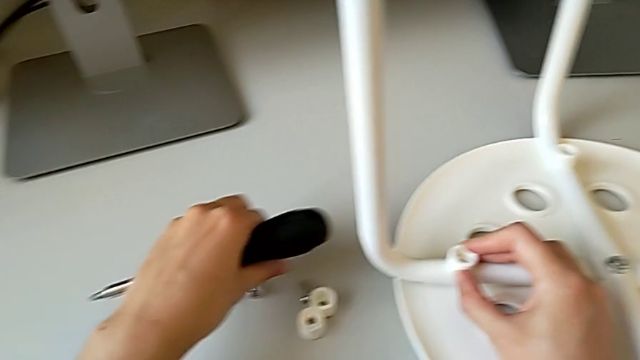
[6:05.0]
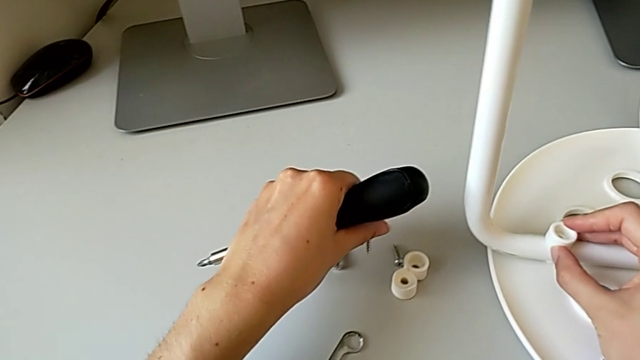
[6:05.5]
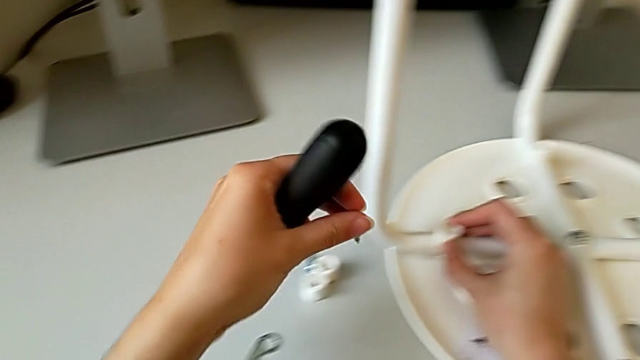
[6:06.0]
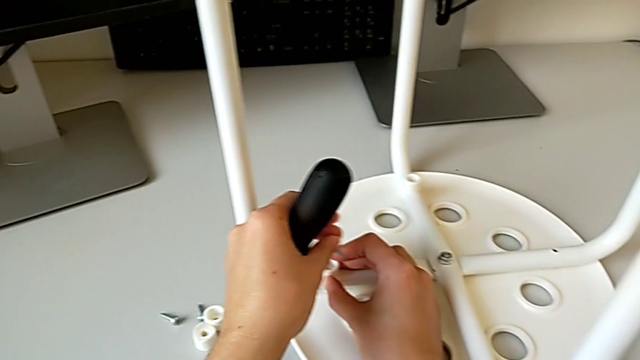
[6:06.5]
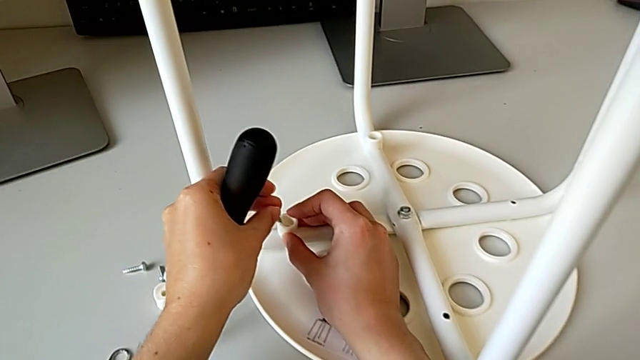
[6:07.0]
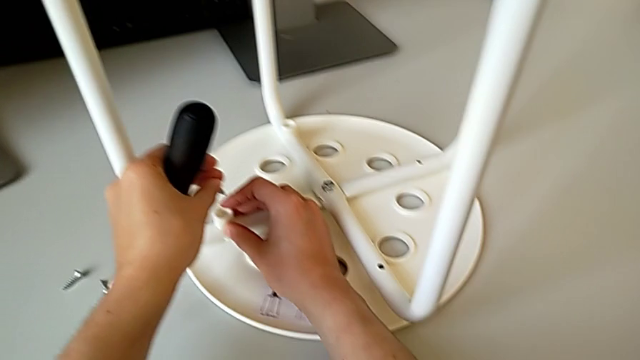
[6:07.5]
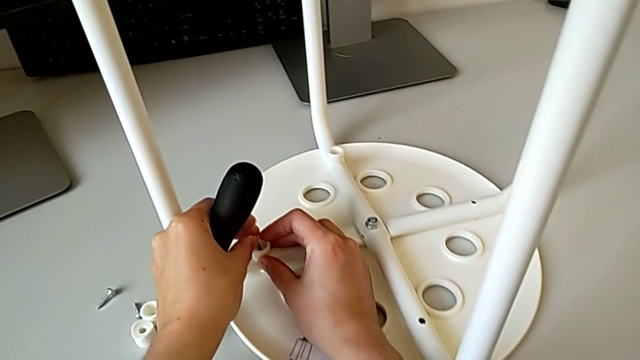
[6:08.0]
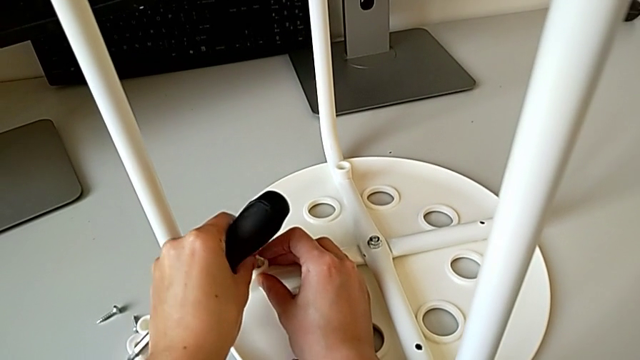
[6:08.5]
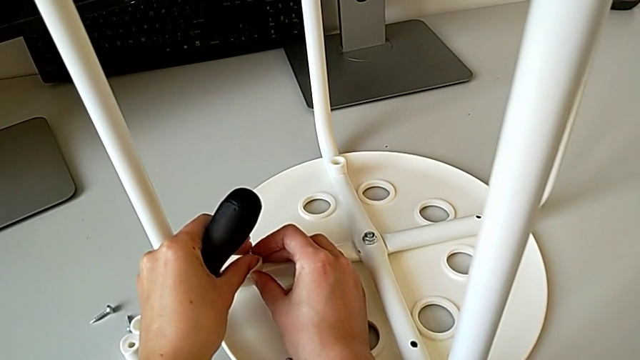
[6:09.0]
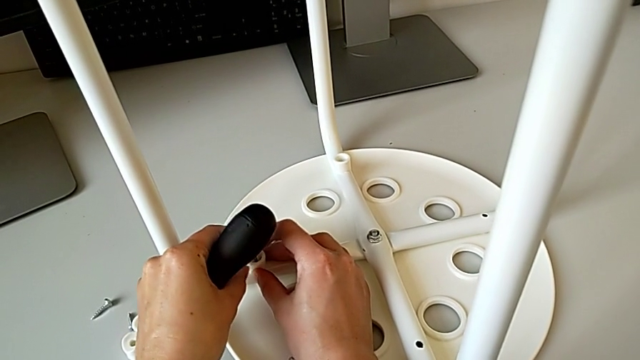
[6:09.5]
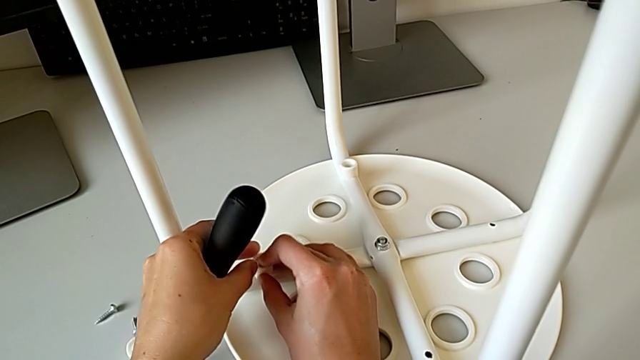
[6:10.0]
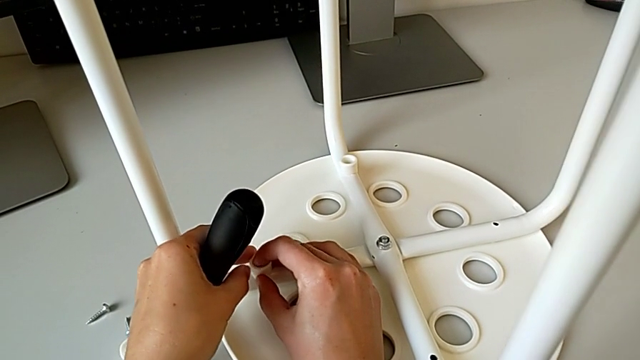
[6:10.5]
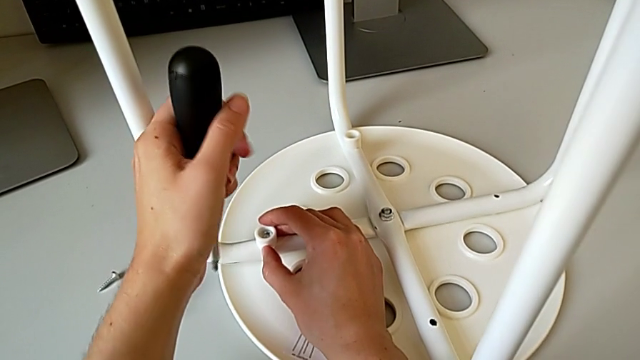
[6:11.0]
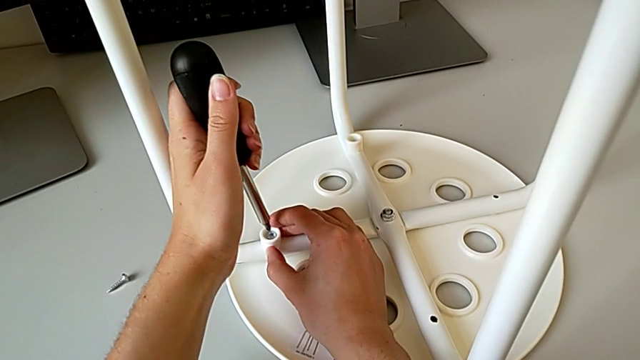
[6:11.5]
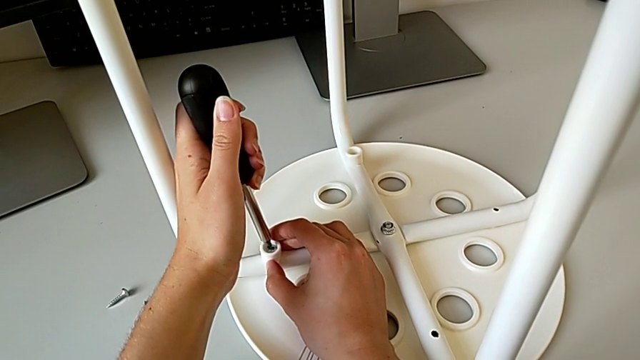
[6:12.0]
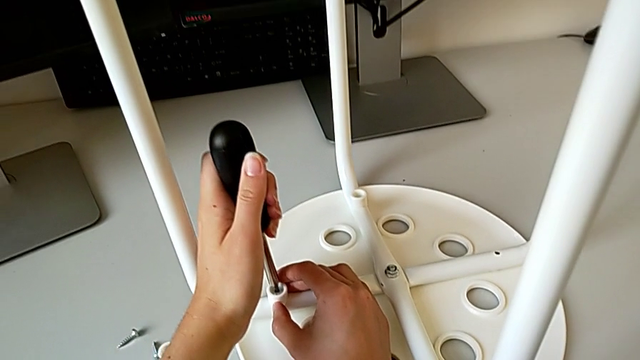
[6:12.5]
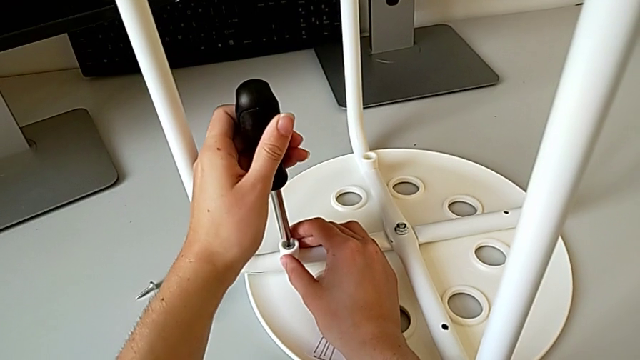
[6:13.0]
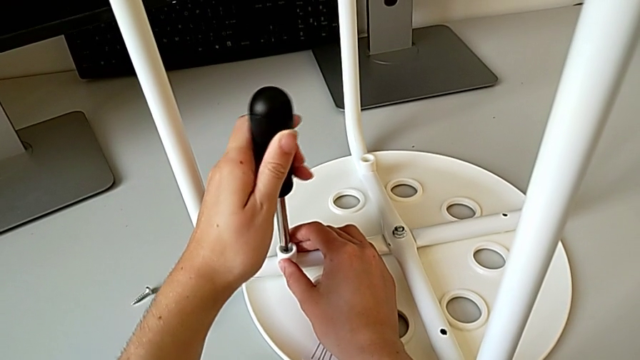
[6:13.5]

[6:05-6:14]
The camera wearer is placing the legs onto the seat. They approach the second washer, insert the second screw and insert the second screwdriver.

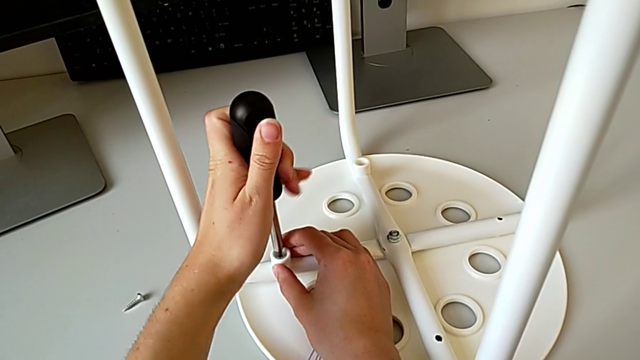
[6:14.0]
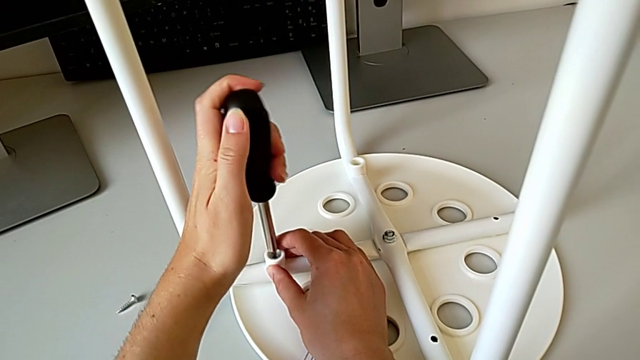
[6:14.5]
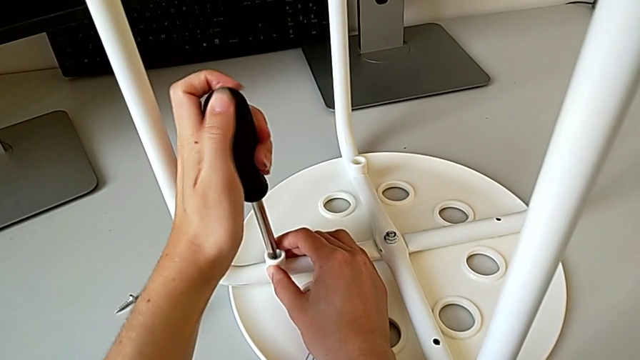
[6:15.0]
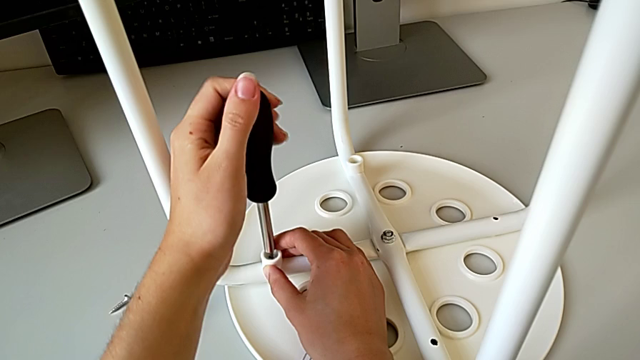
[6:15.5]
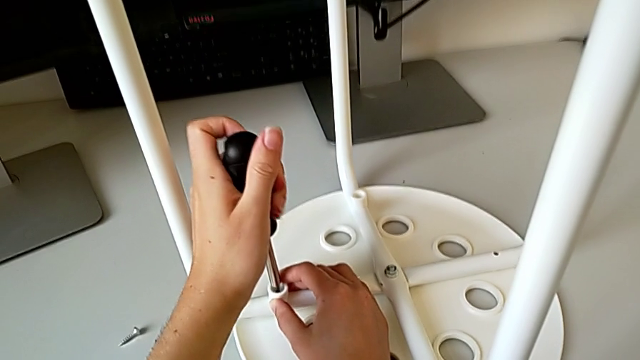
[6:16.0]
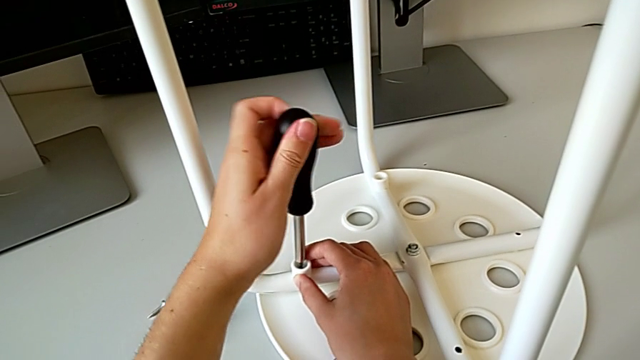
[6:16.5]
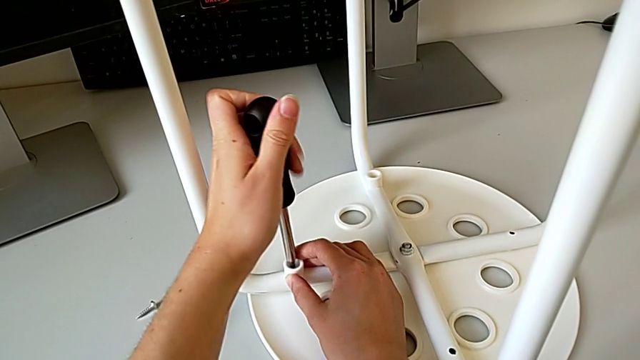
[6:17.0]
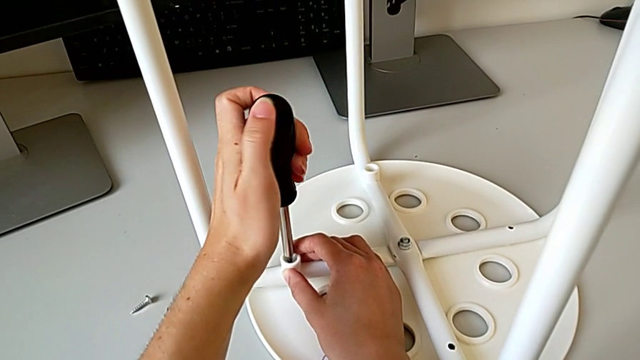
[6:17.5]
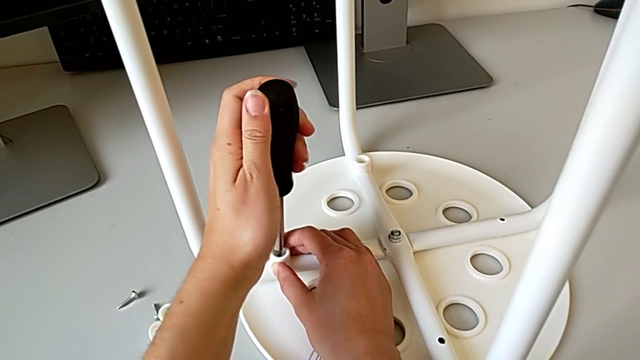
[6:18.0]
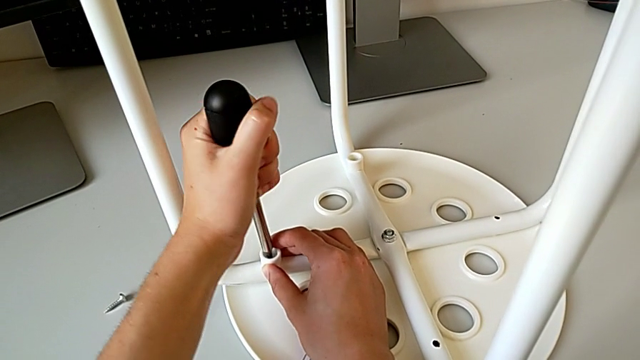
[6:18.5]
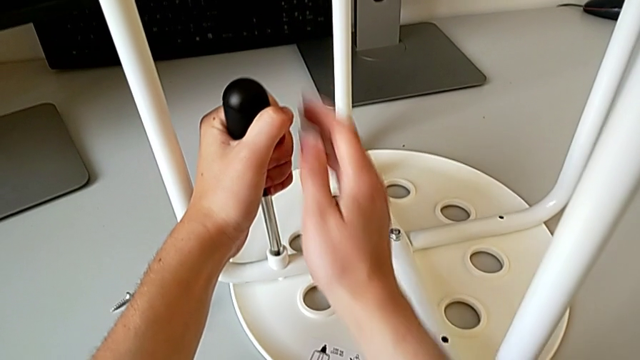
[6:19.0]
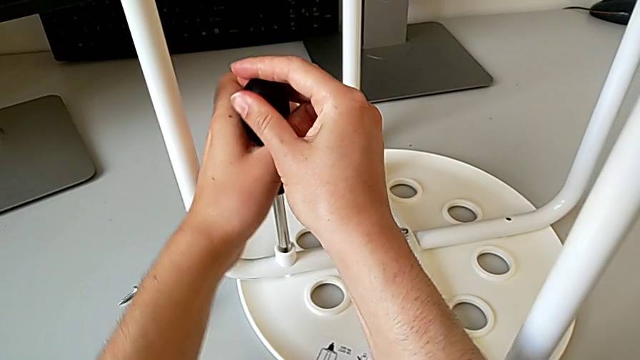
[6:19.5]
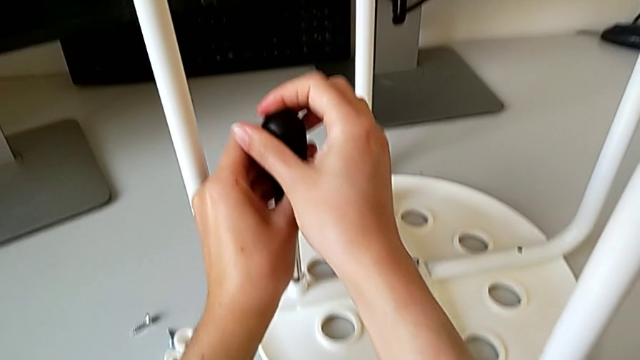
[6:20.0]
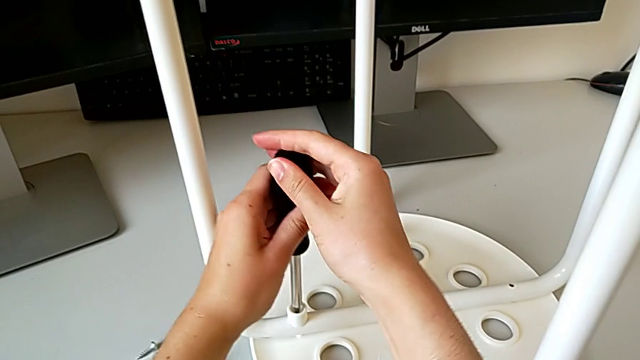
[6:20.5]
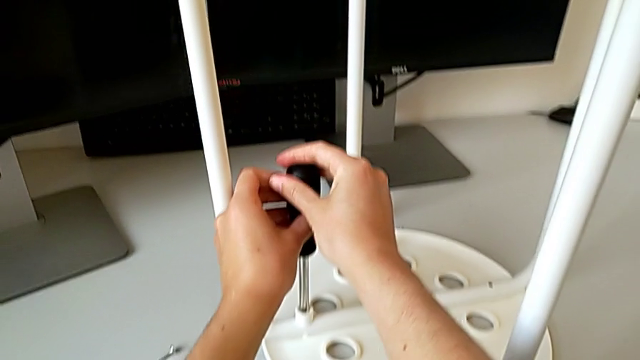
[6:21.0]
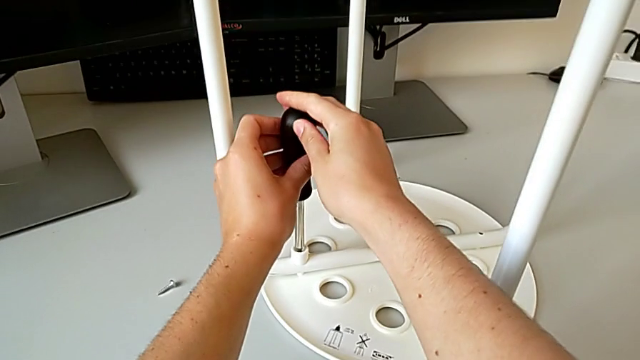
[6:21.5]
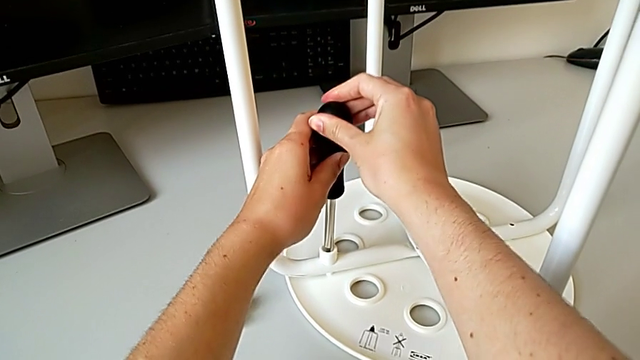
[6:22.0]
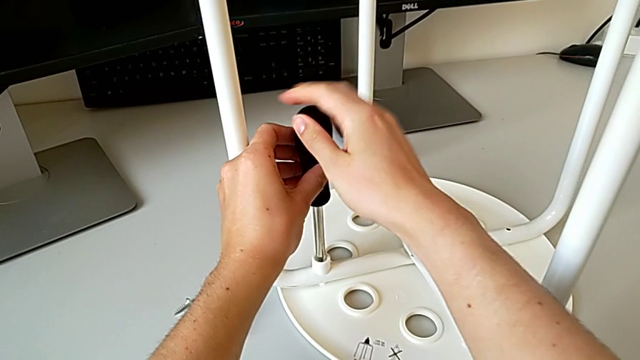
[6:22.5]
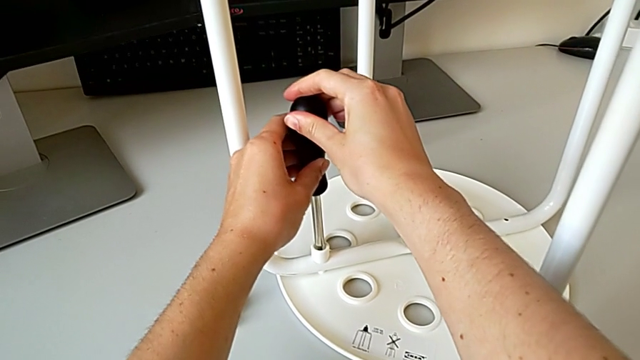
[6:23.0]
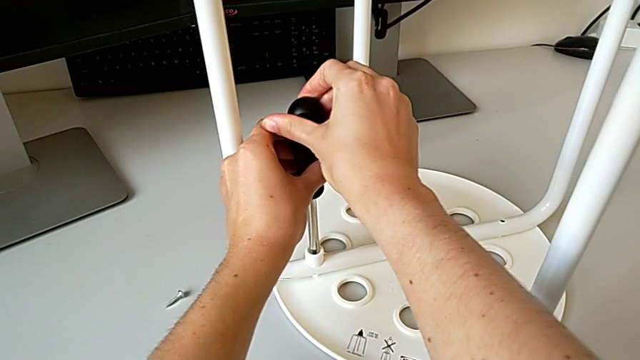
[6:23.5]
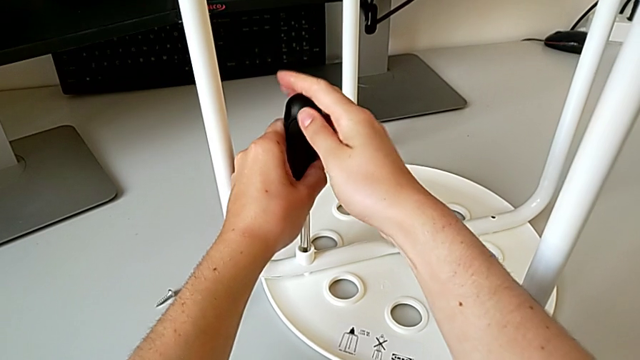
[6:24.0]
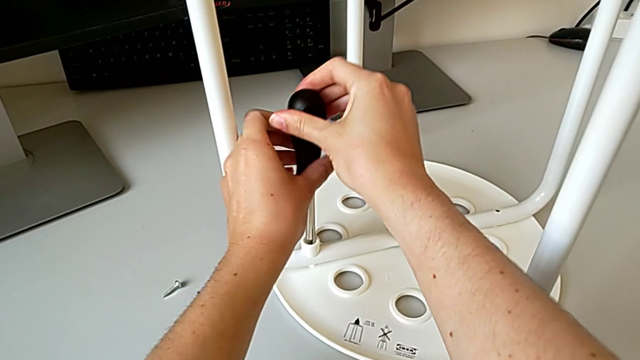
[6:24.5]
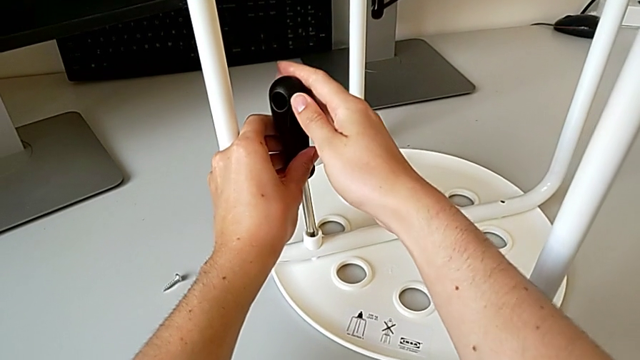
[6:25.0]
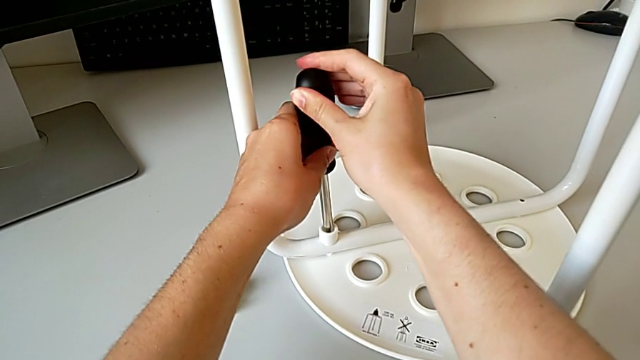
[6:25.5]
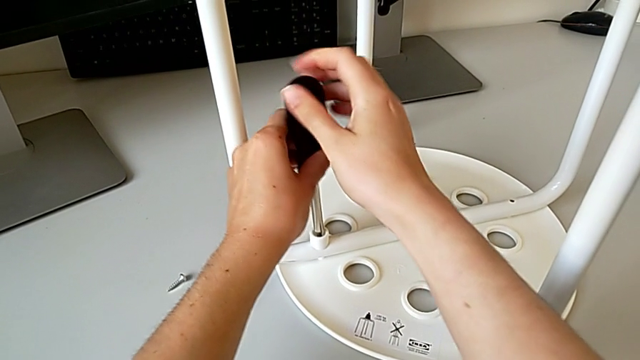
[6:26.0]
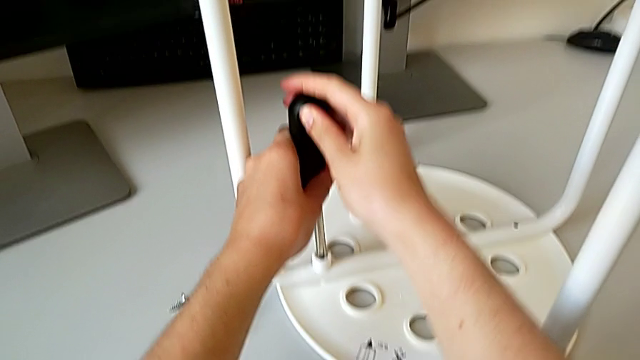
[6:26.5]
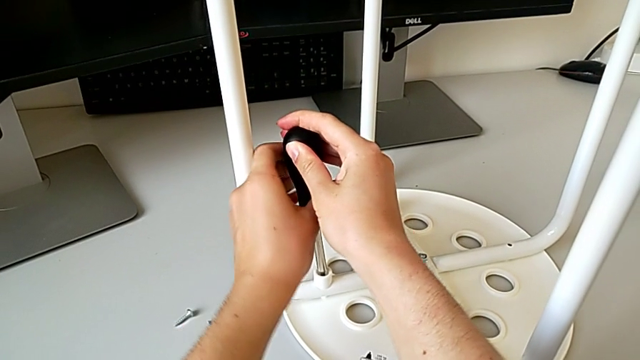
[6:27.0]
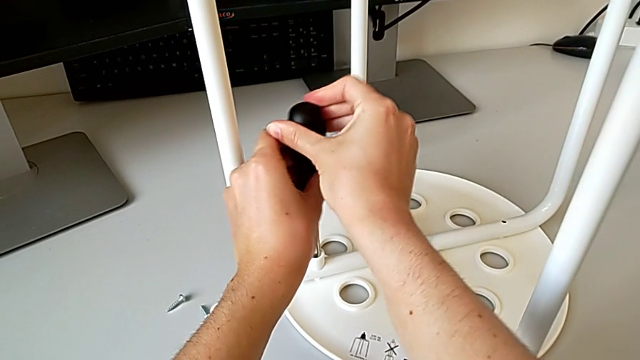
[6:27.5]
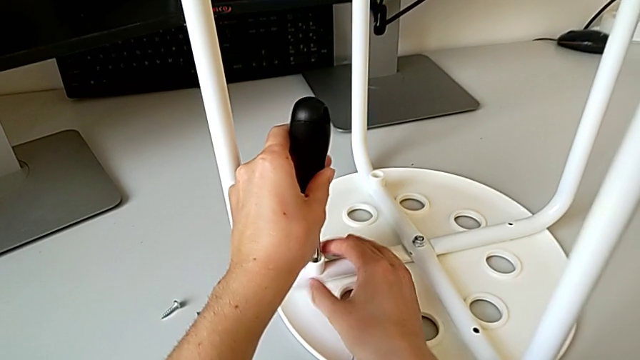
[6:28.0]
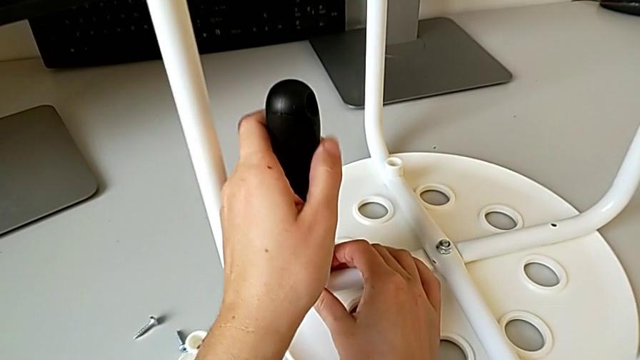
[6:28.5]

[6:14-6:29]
The camera wearer is placing the legs onto the seat. They keep screwing the second screw and hold the second washer.
